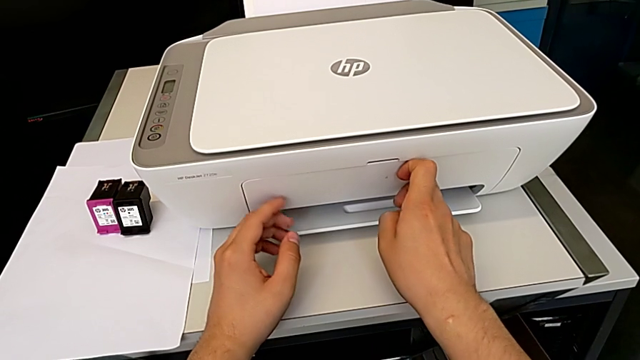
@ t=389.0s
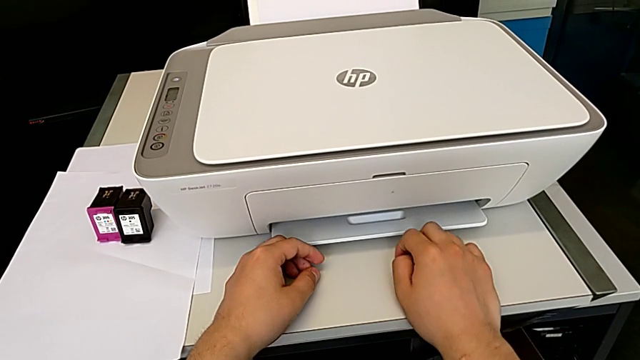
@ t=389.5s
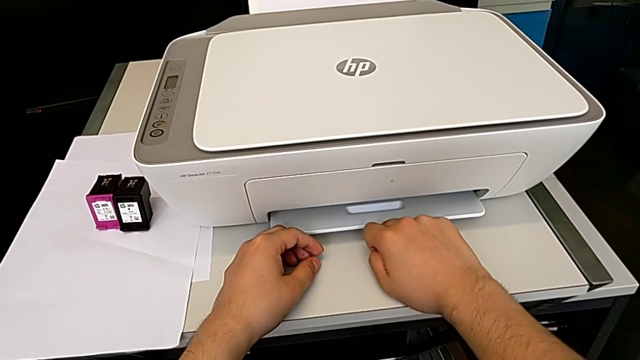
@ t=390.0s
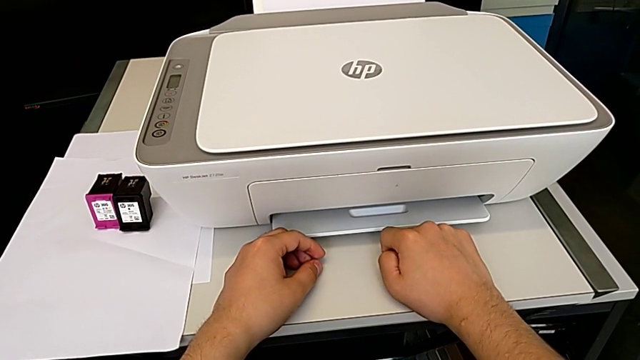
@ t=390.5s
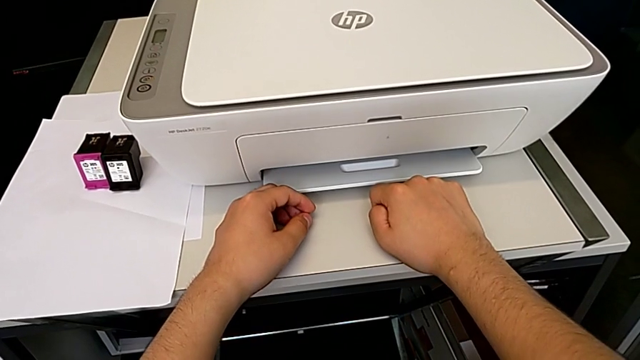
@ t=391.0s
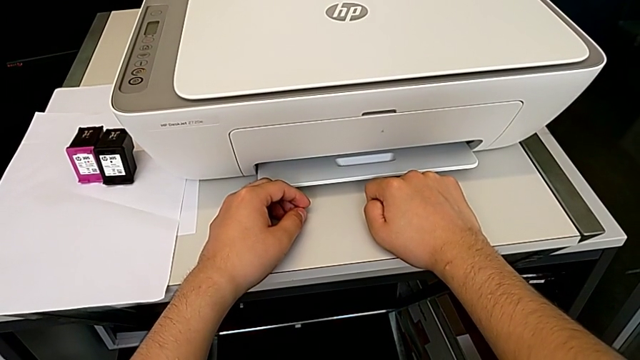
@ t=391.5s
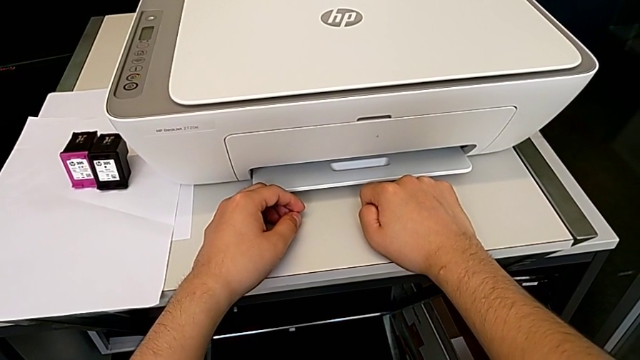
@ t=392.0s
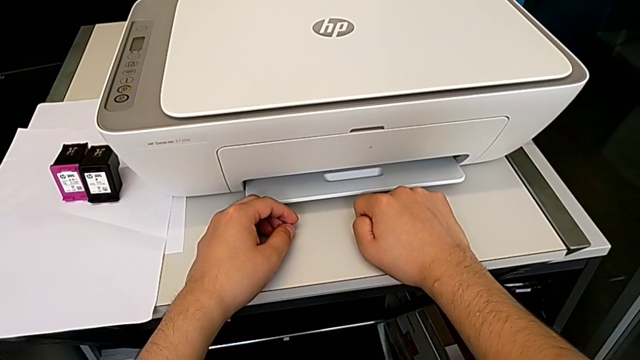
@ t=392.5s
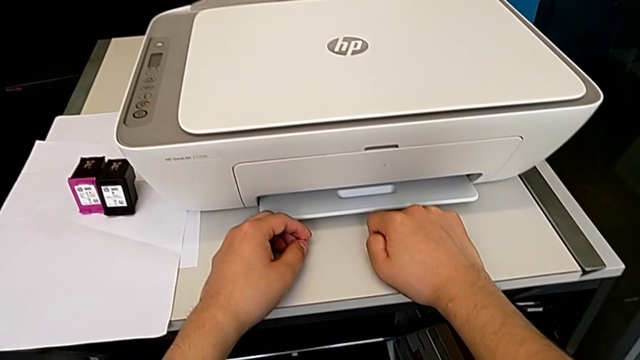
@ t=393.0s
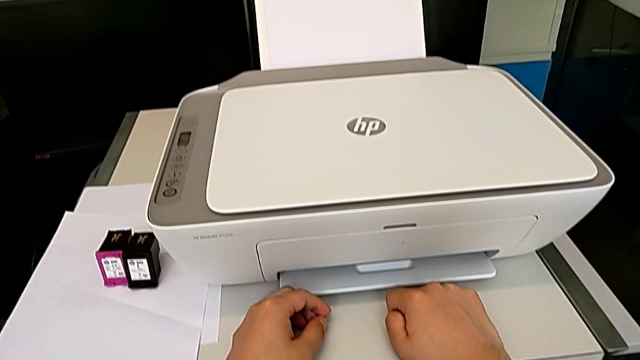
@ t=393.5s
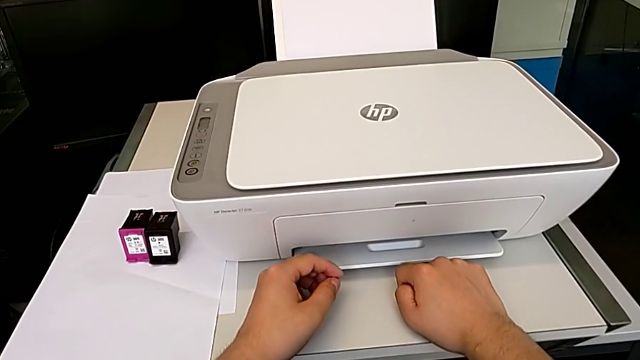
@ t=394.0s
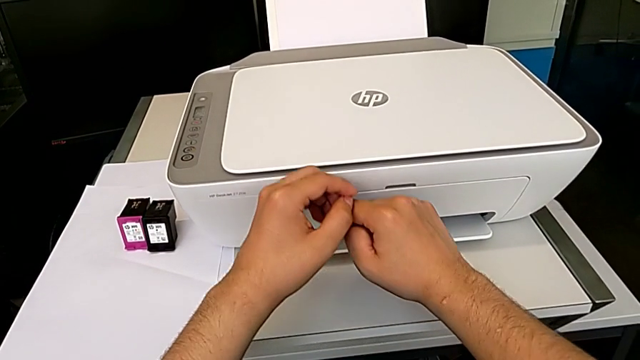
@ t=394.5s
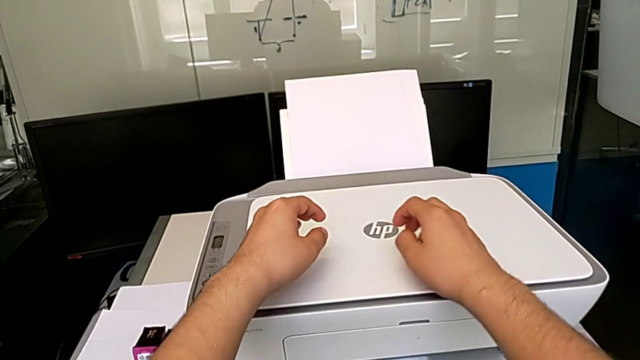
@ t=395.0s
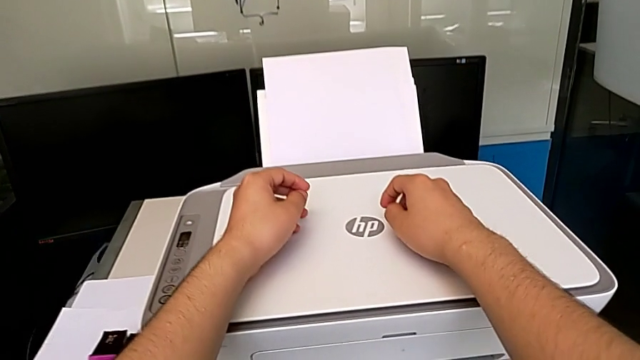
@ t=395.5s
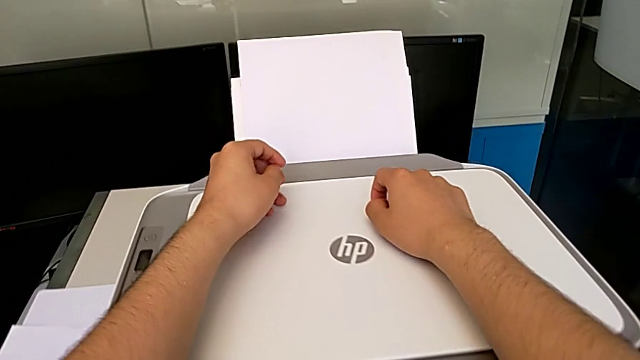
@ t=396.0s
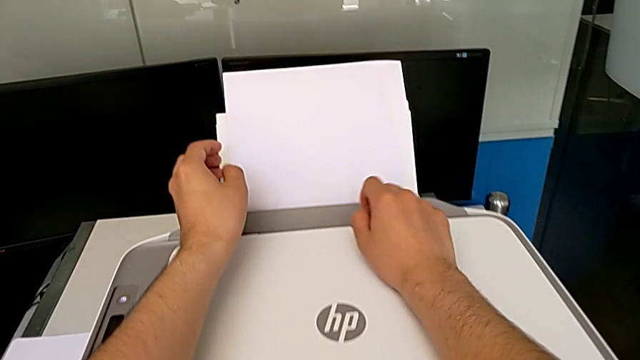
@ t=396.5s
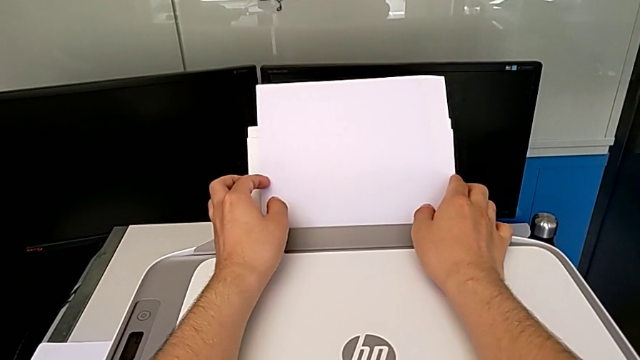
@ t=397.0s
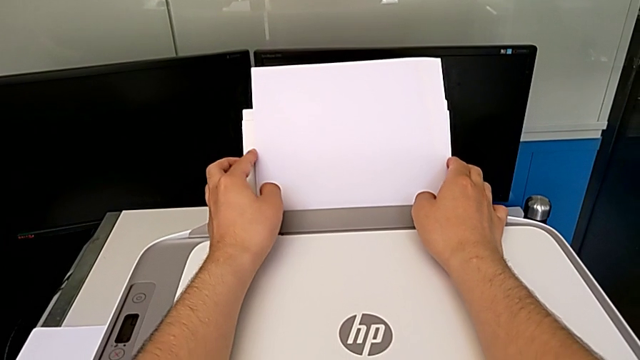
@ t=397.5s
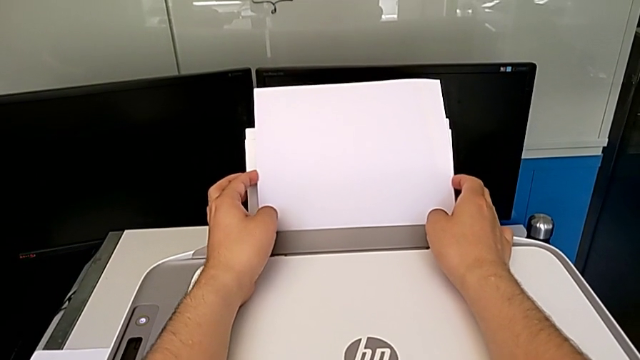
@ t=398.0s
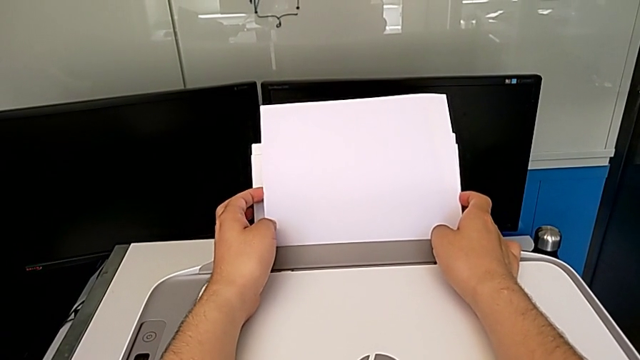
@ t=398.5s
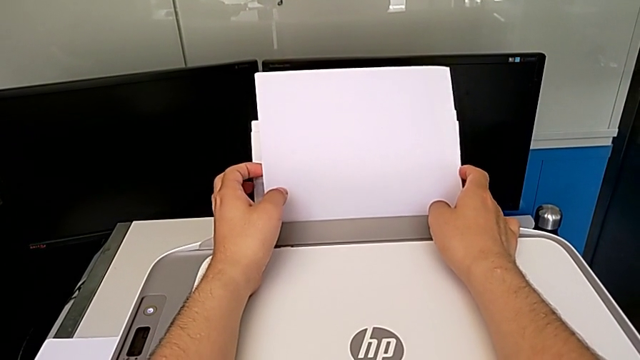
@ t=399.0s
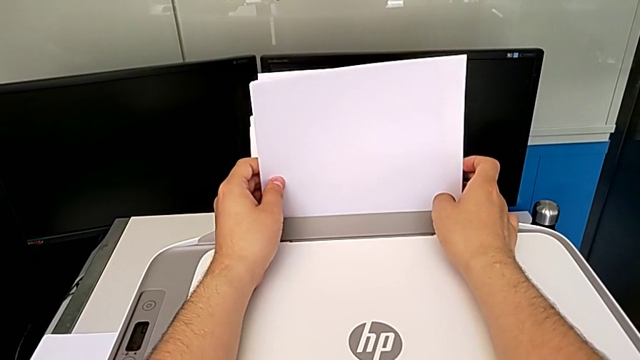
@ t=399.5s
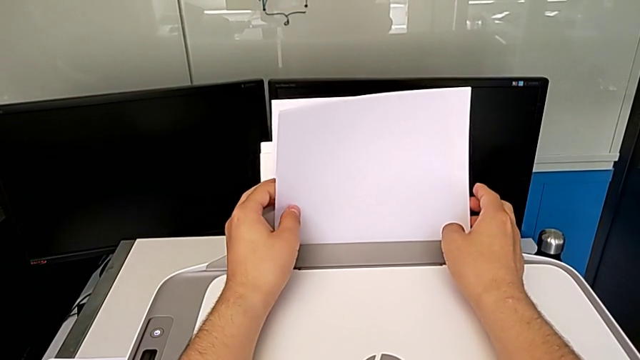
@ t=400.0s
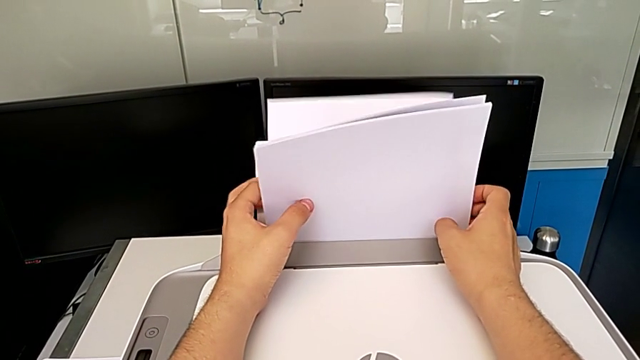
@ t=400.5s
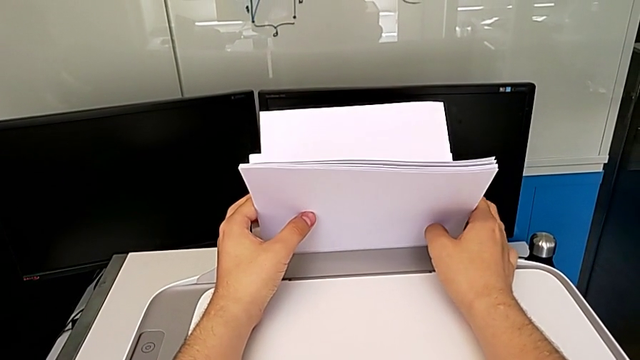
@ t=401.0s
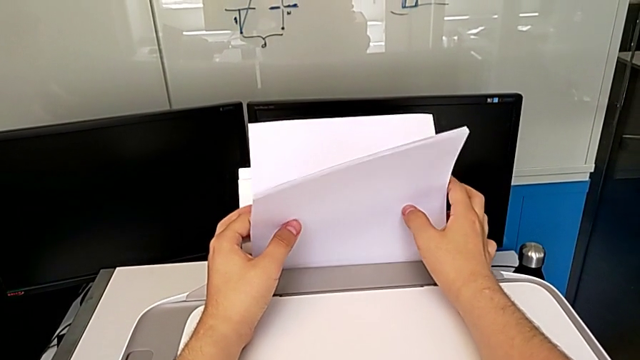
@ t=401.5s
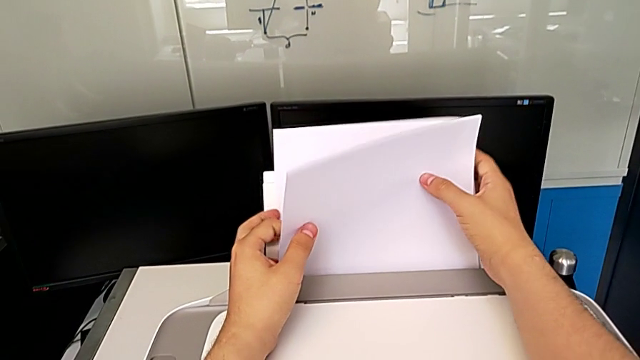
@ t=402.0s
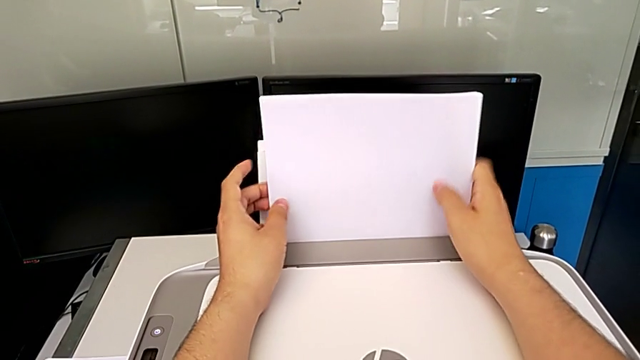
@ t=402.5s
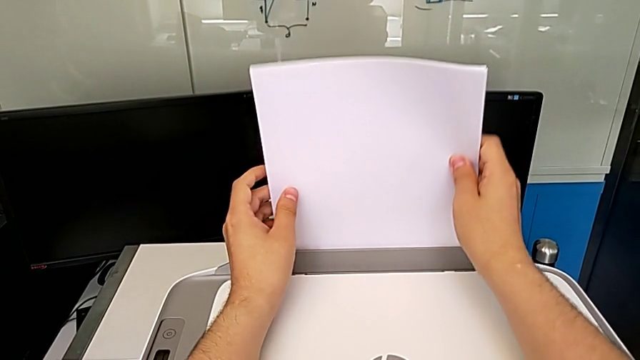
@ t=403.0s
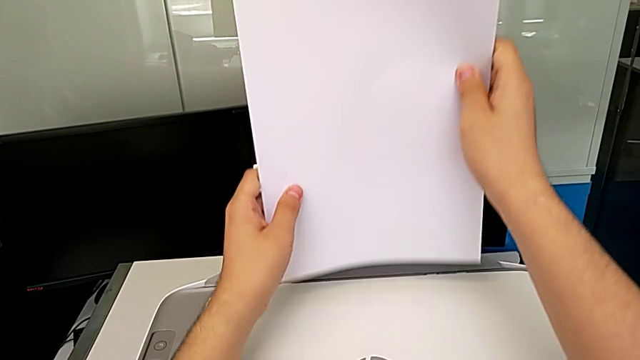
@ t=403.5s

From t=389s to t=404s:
The camera wearer is closing the printer. They grab the paper stack and withdraw it.

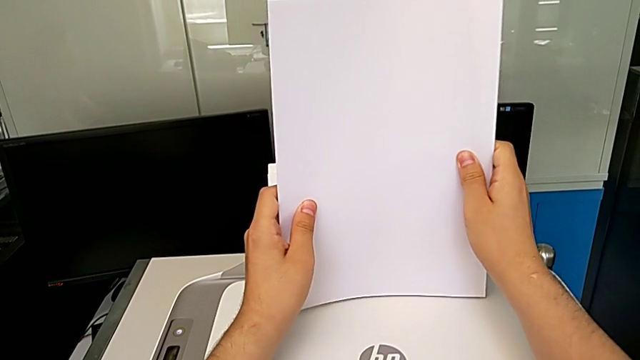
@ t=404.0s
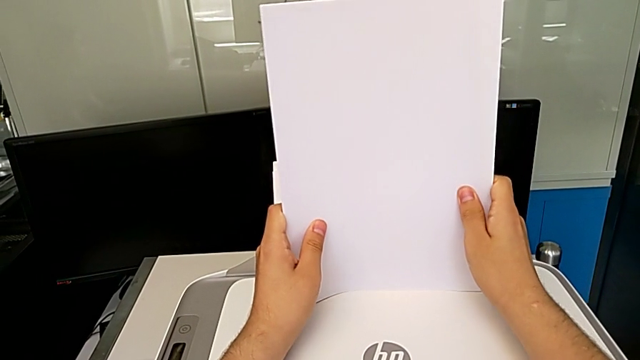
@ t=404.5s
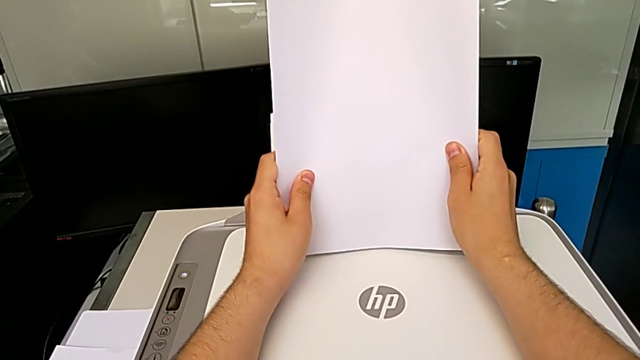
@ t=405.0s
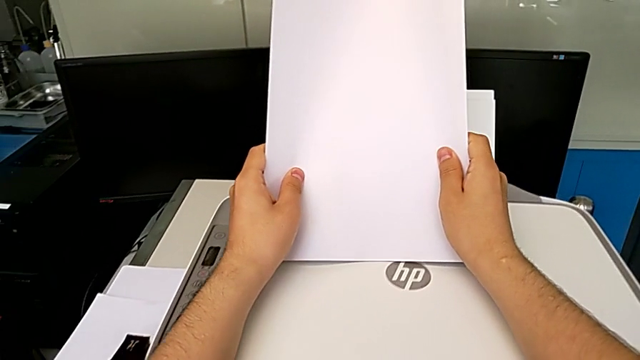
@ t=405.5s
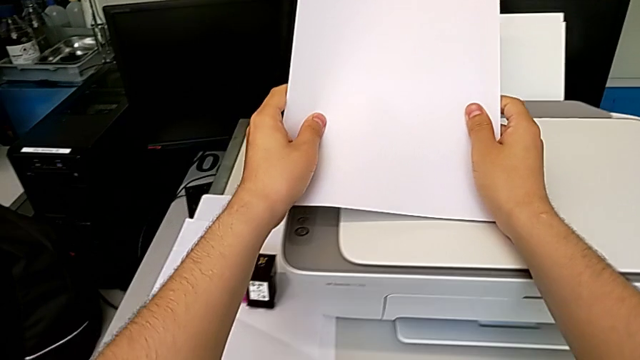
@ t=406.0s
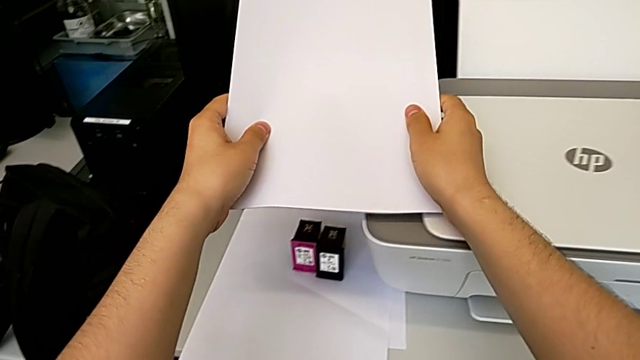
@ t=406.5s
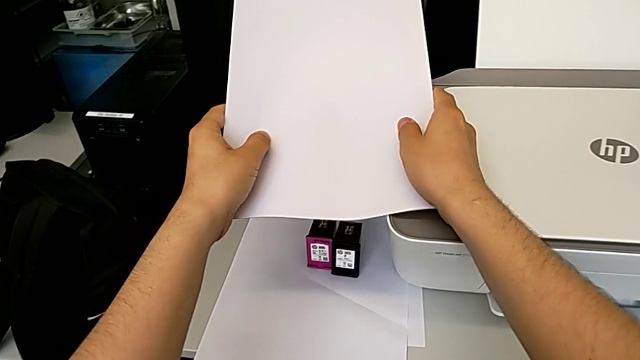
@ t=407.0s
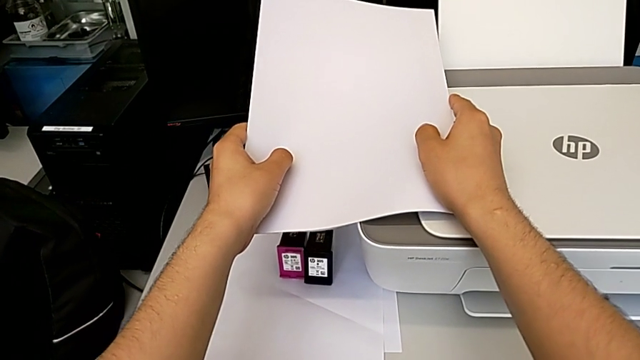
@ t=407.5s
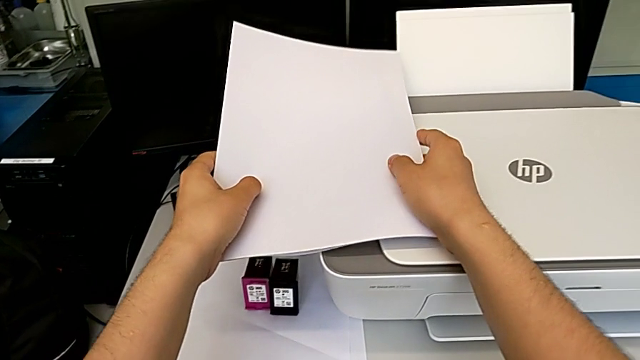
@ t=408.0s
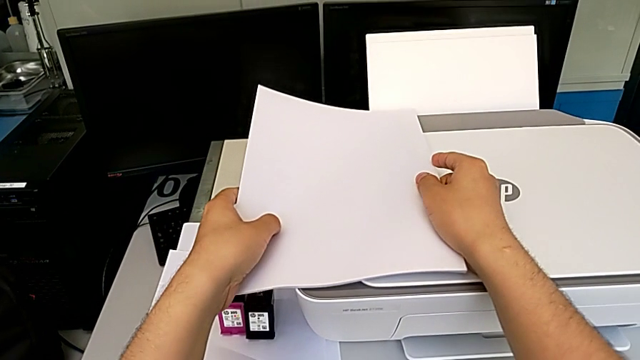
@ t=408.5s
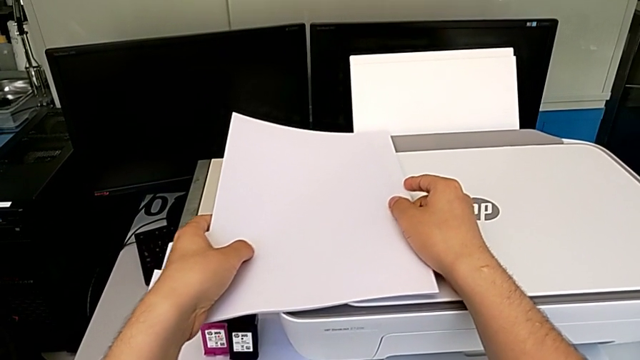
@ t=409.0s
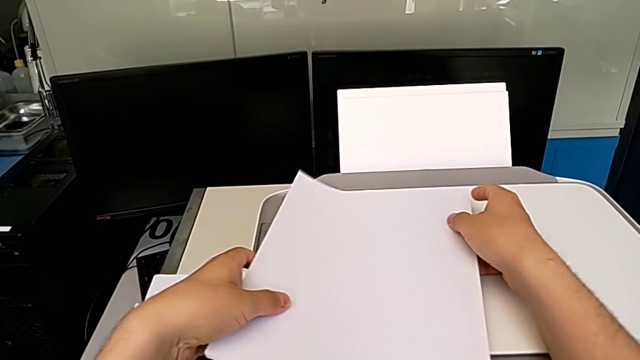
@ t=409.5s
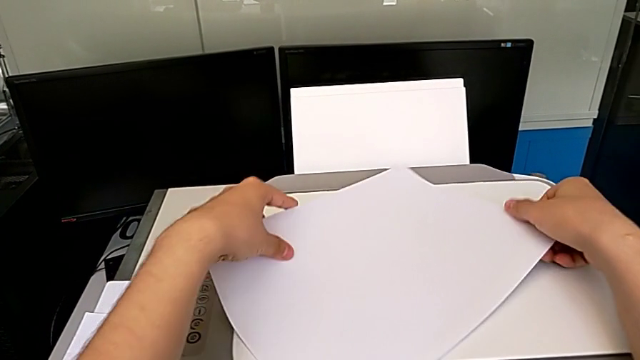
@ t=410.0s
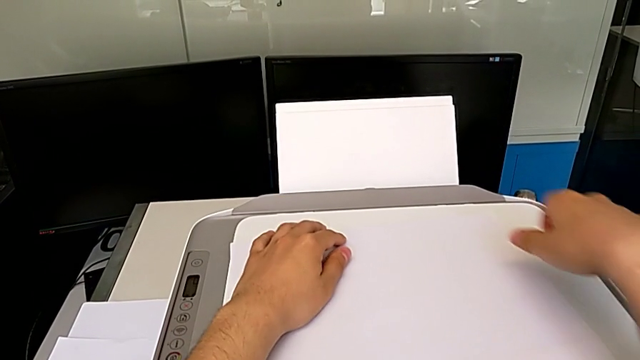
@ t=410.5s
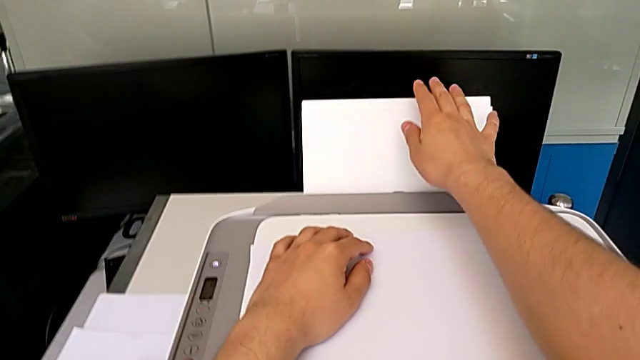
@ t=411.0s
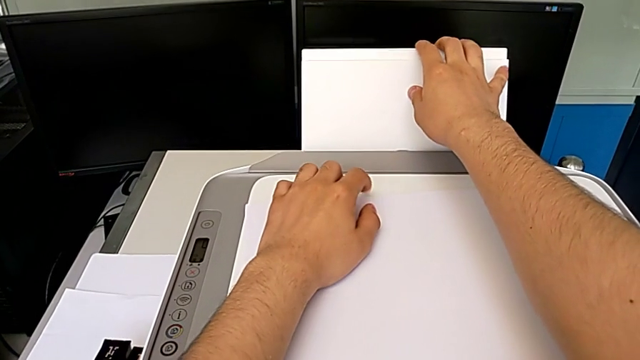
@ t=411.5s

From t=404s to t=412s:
The camera wearer is closing the printer. They align the paper stack, hold it and place it.
